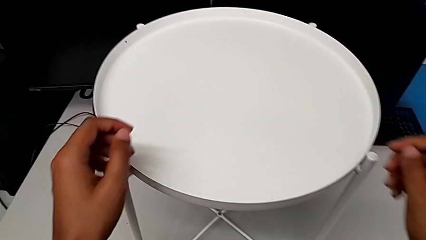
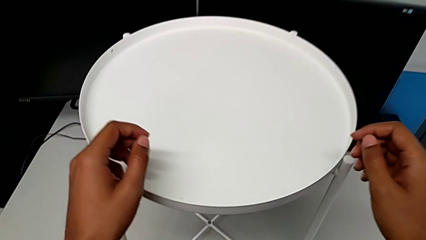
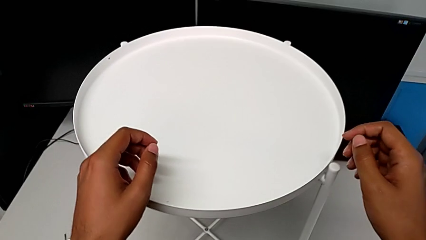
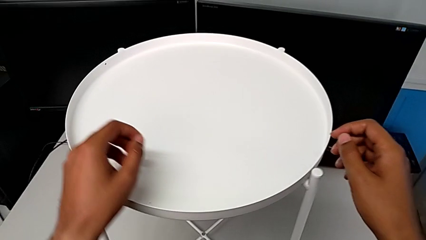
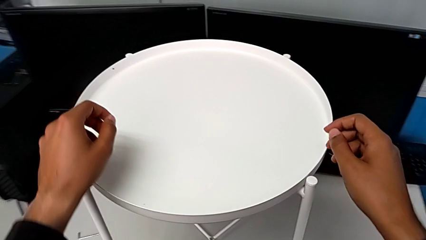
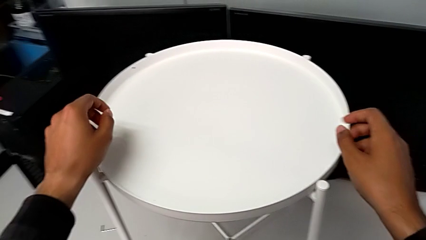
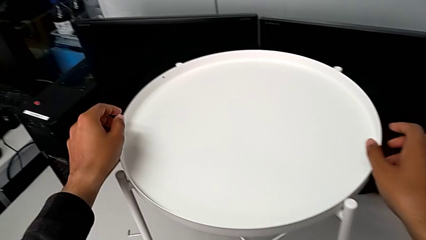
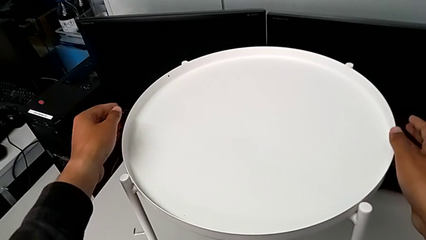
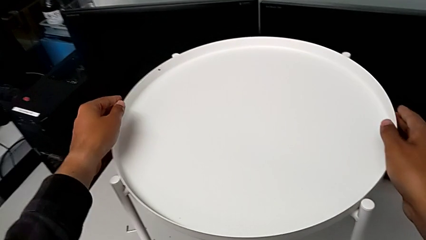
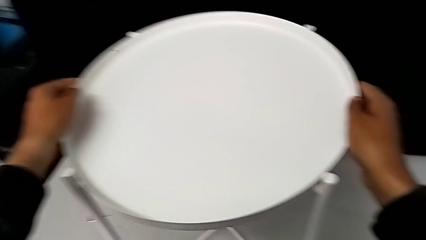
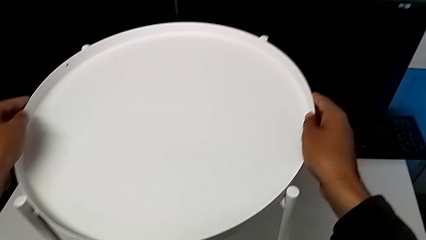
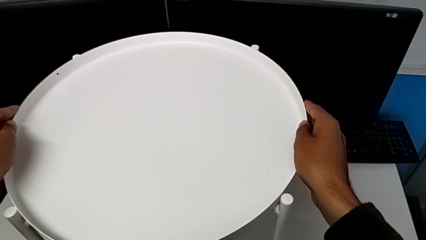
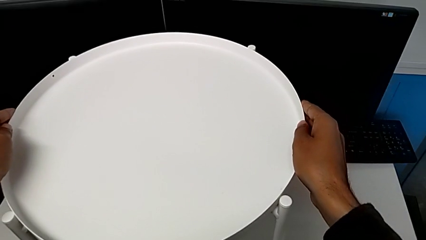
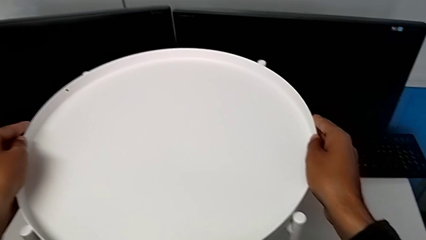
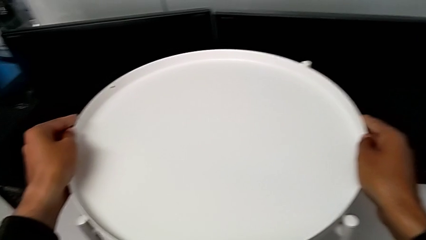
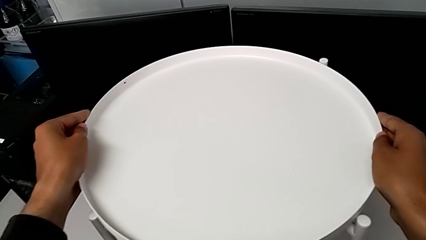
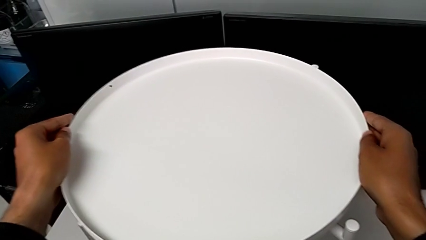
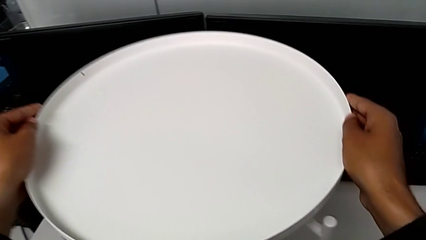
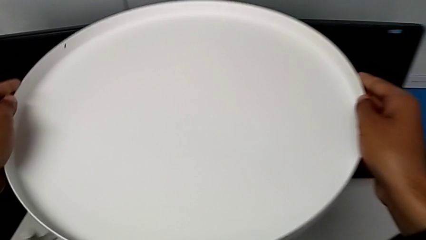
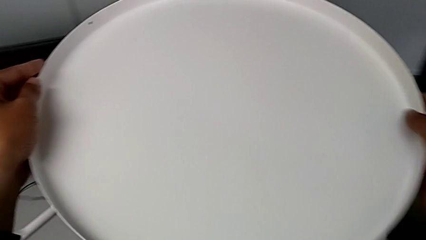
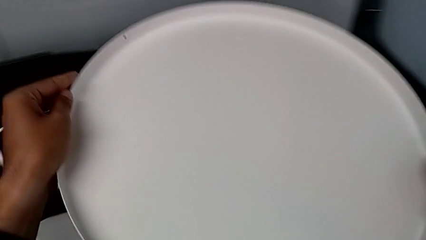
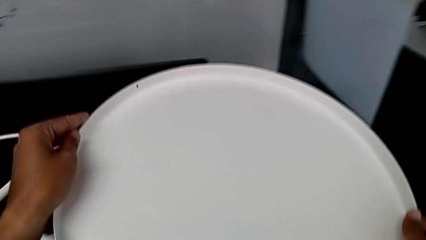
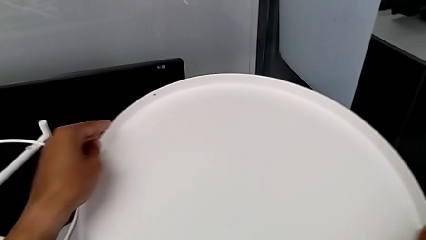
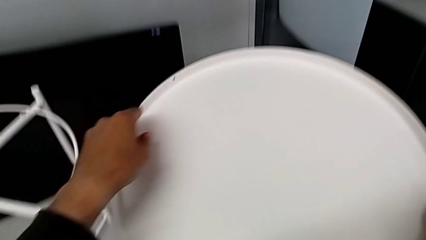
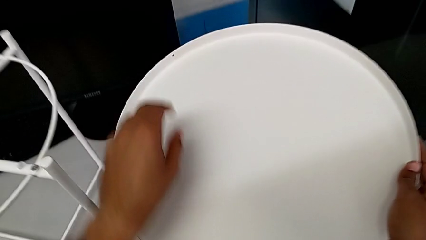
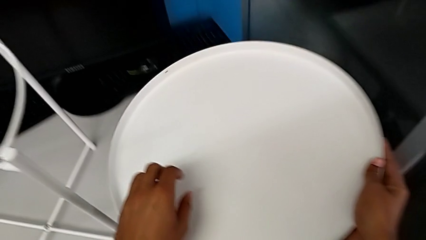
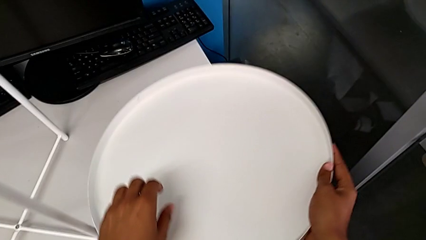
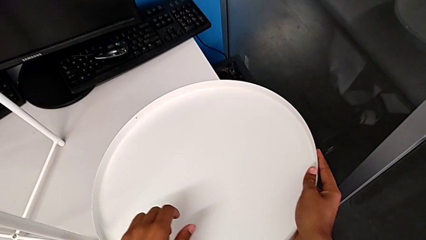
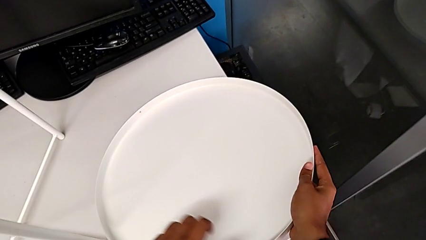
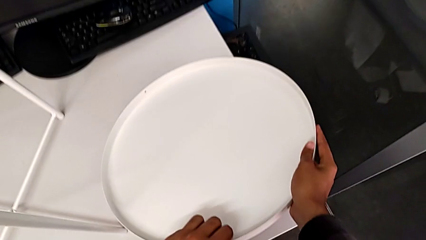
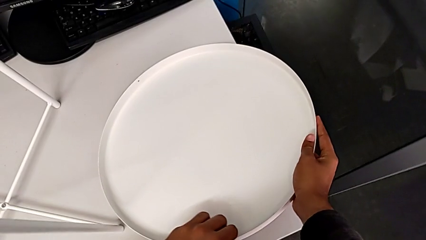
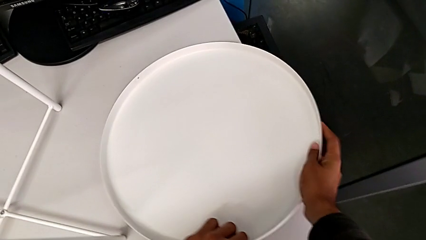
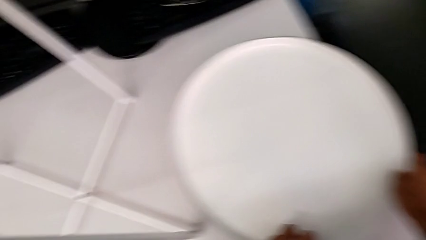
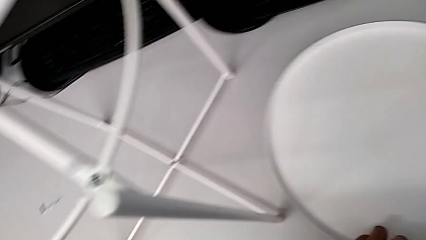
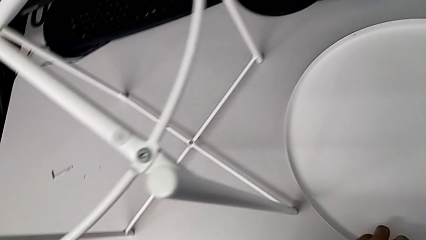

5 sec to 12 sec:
The camera wearer disassembles the tray. They approach the top tray, grab it, disassemble it and place the tray.

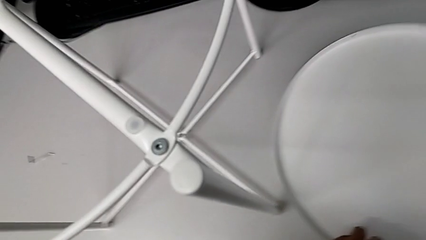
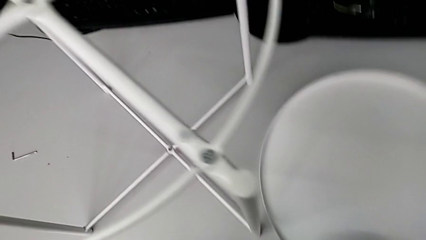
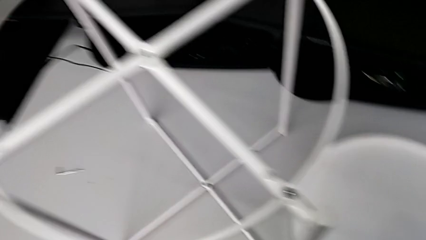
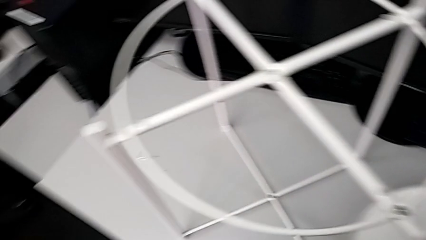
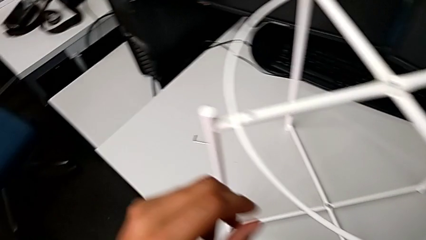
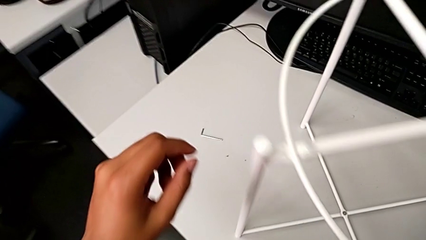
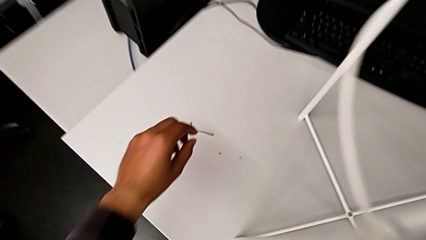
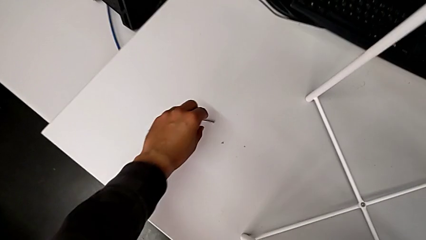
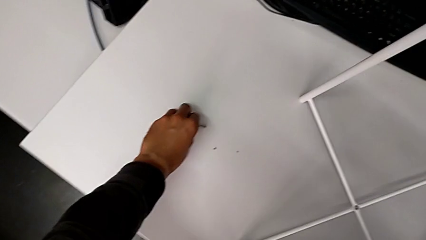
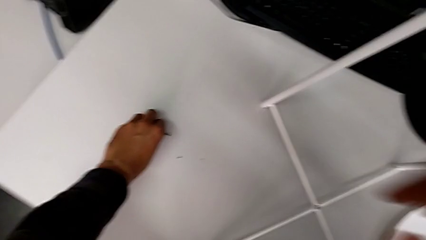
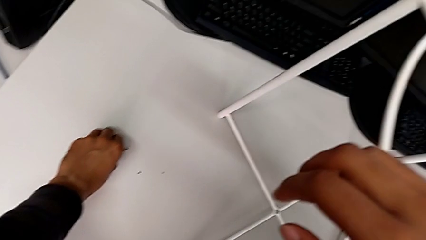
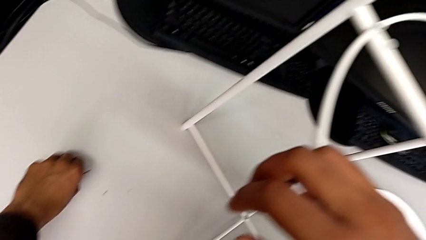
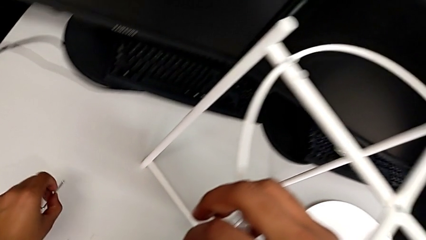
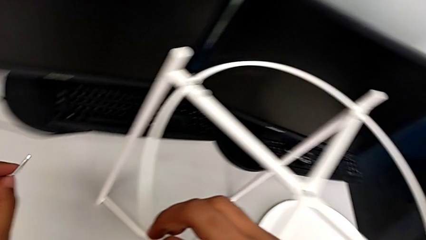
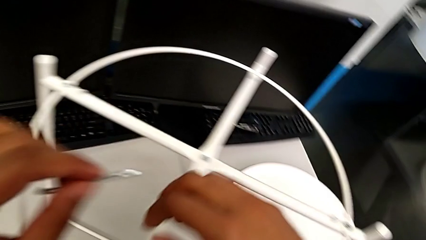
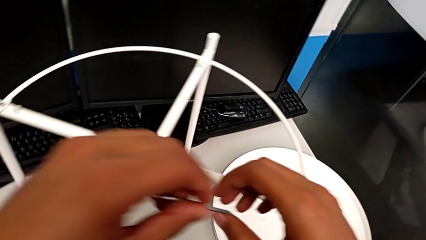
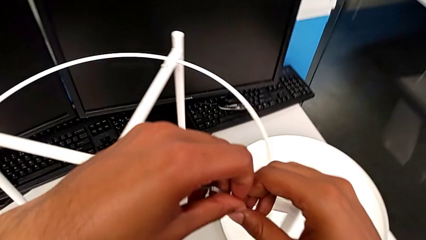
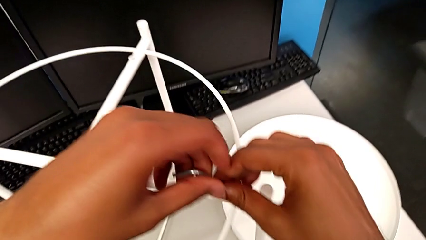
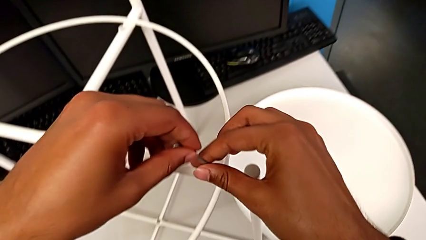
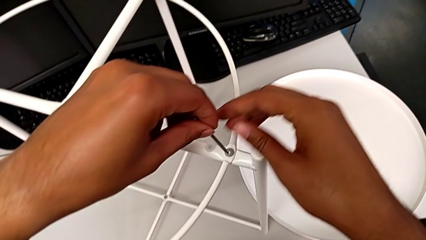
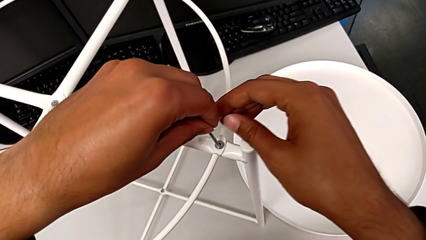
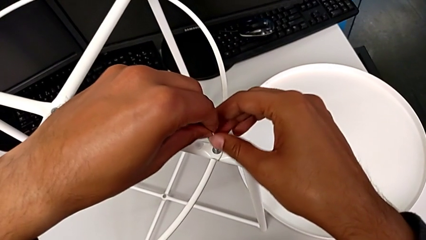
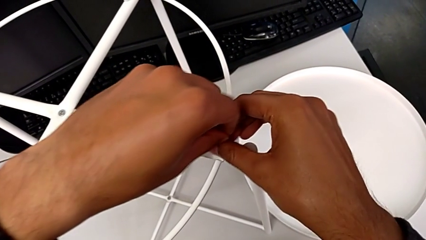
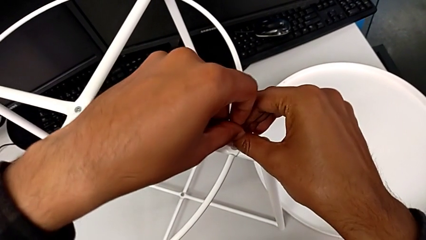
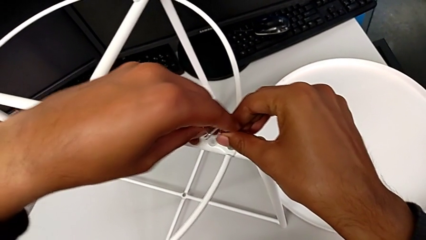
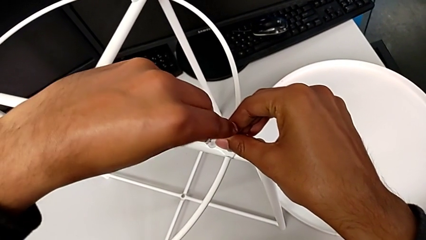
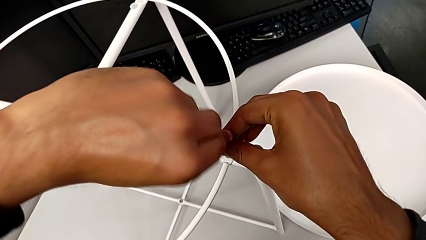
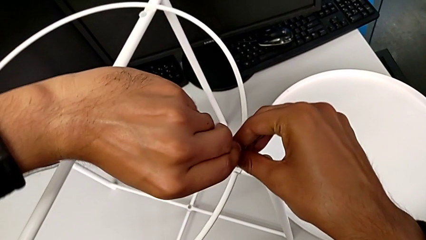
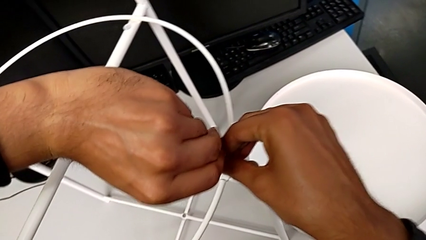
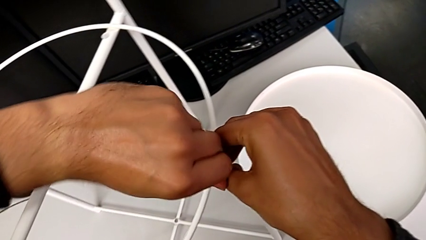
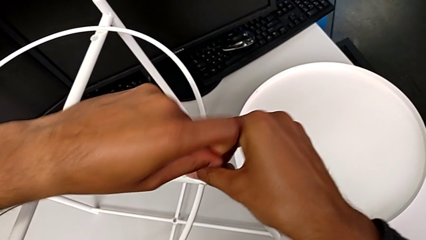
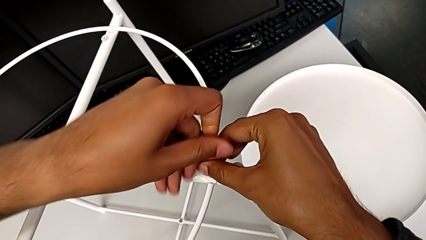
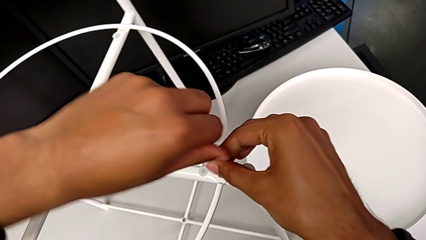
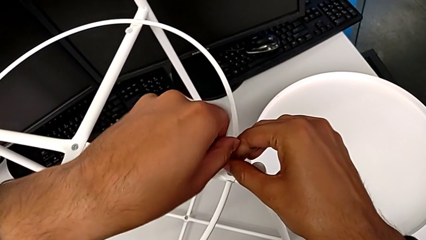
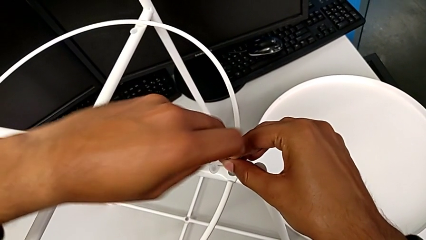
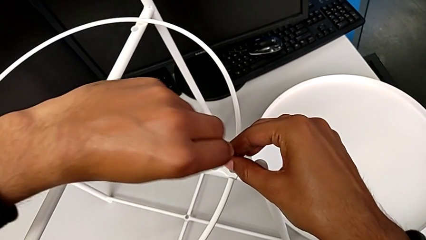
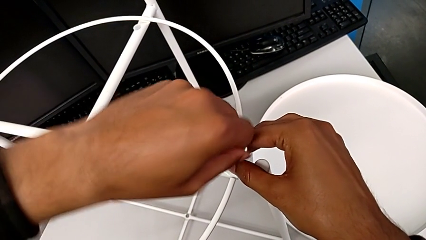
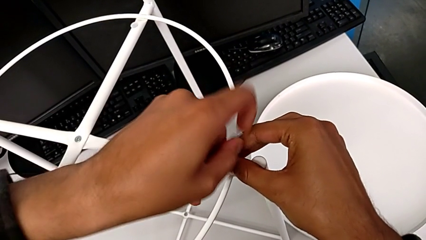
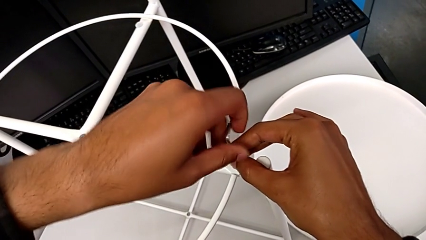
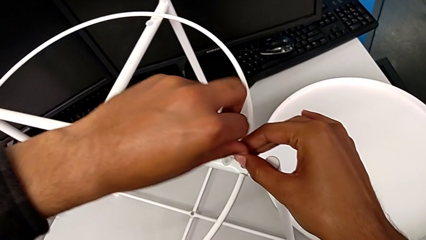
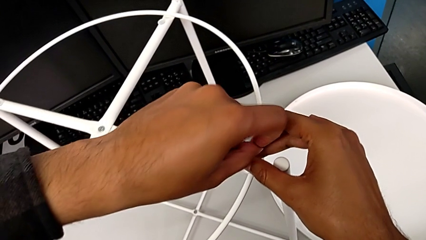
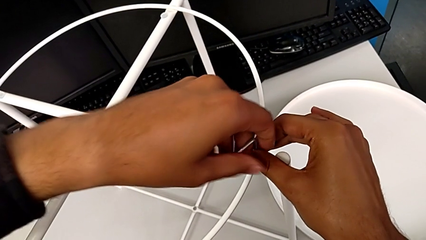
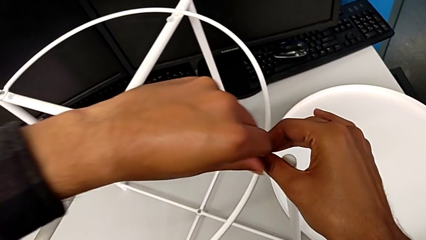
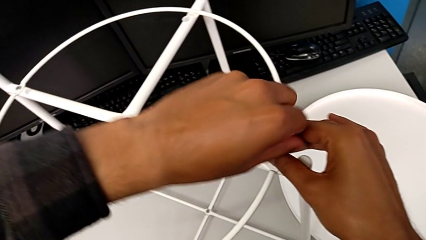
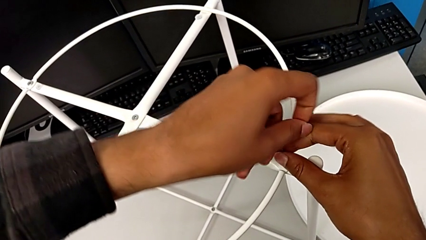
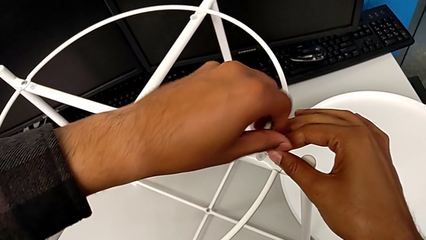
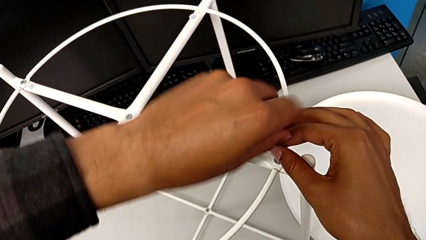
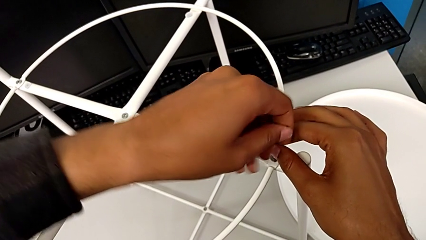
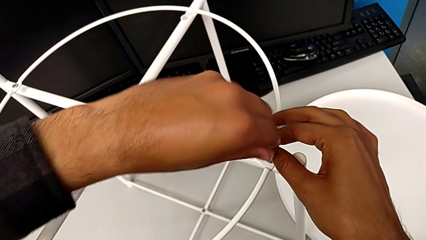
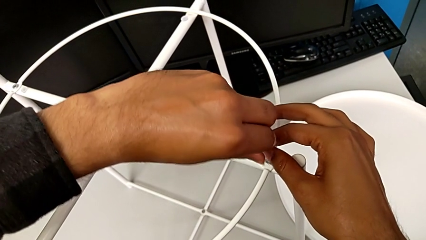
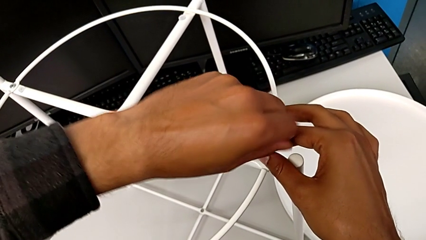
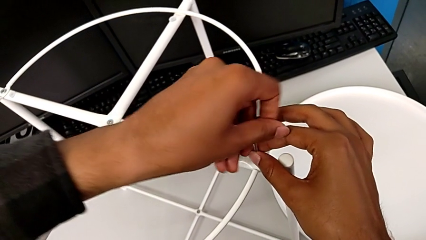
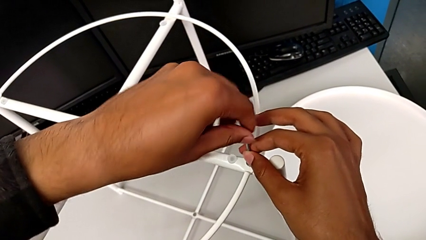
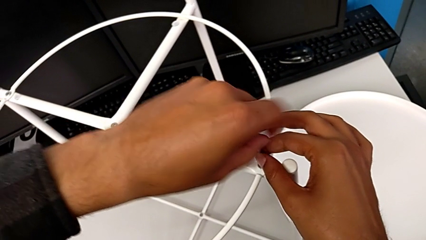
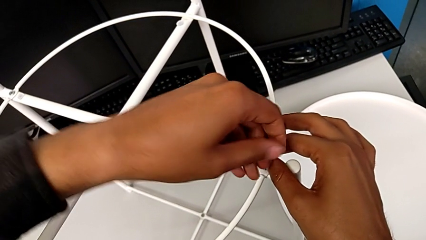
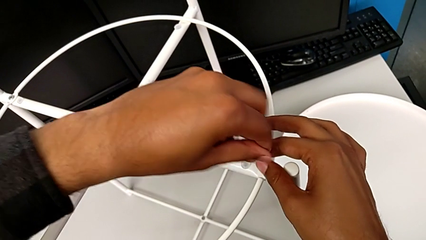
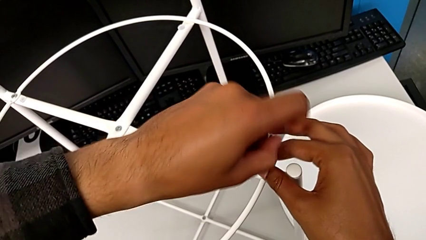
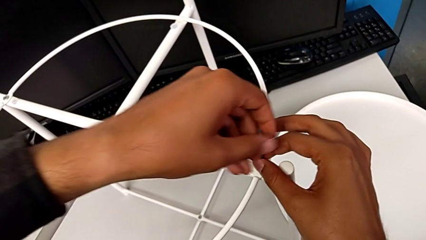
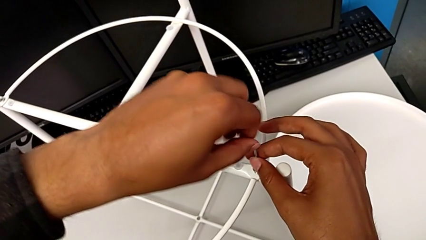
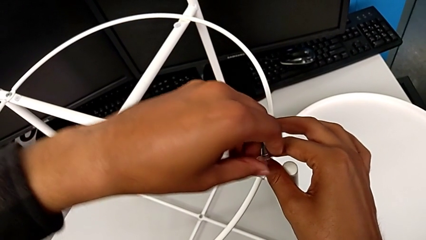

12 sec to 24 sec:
The camera wearer is disassembling the circle. They approach the Allen wrench, grab it, approach the tray table, insert the Allen wrench and begin to unscrew the hex socket head.
